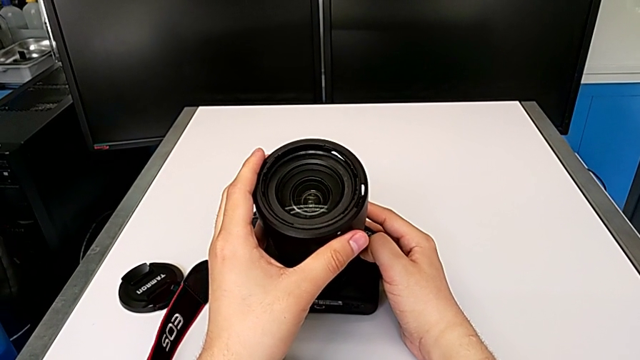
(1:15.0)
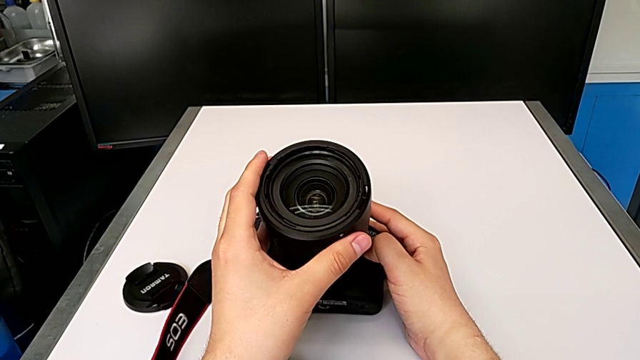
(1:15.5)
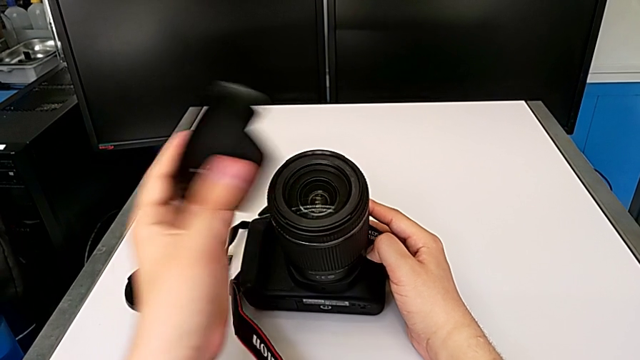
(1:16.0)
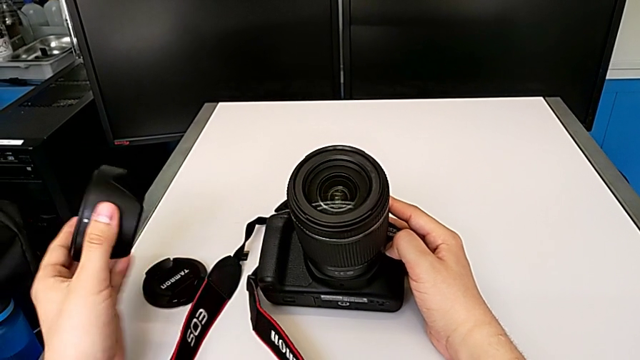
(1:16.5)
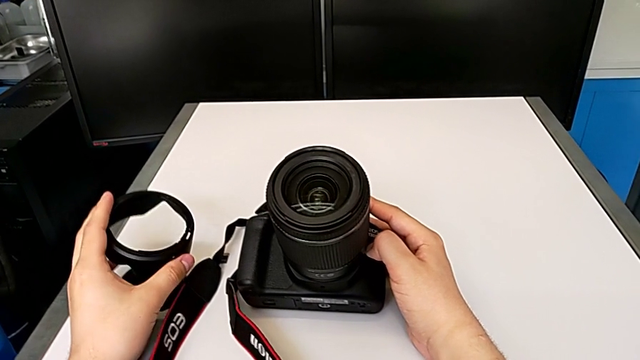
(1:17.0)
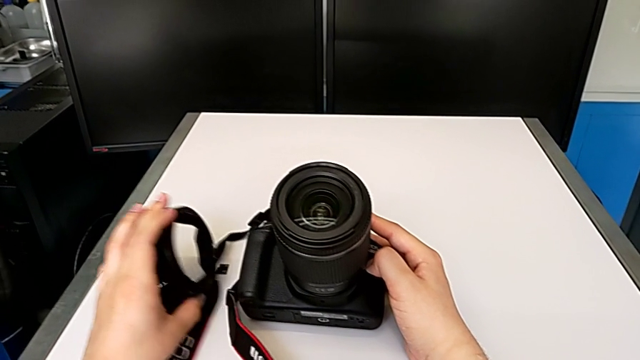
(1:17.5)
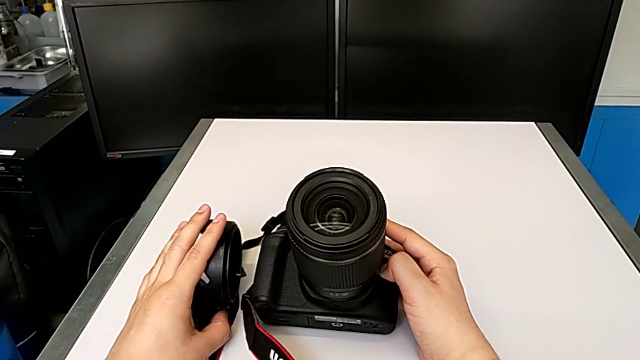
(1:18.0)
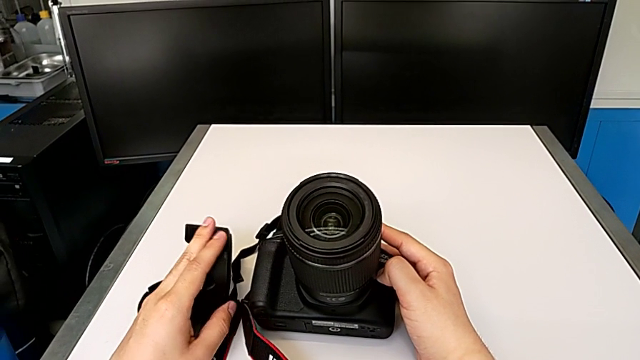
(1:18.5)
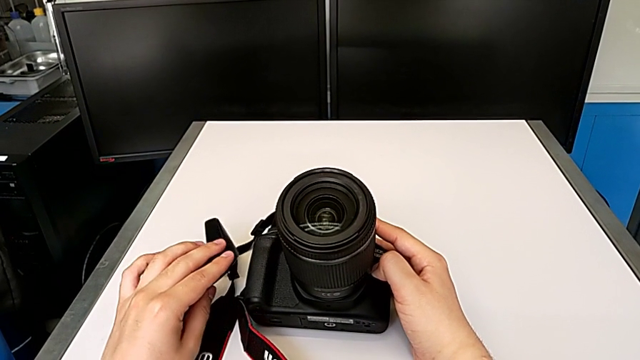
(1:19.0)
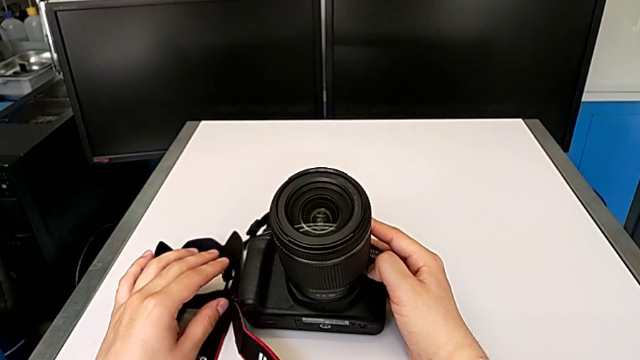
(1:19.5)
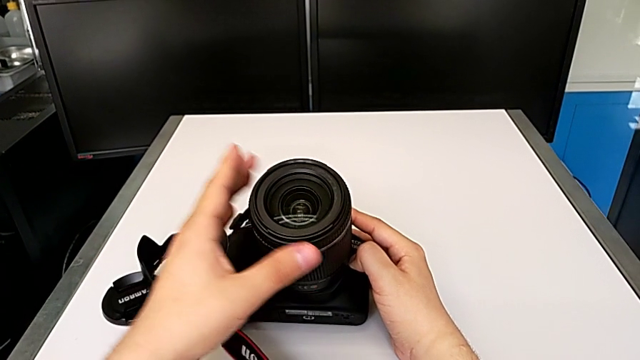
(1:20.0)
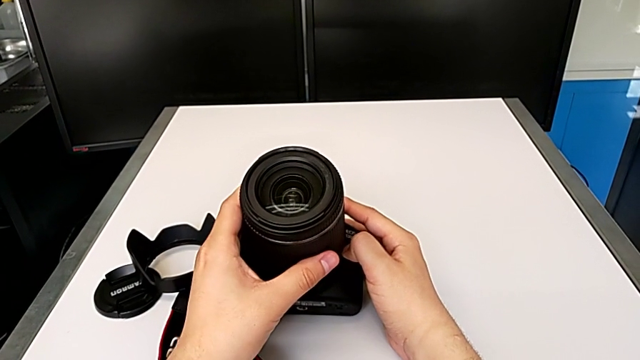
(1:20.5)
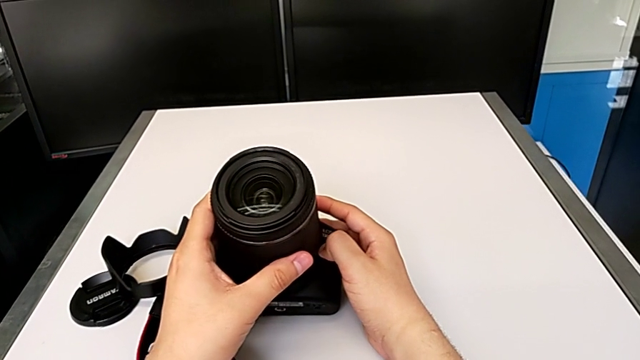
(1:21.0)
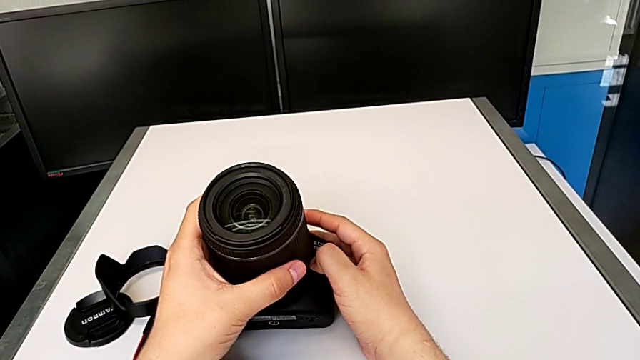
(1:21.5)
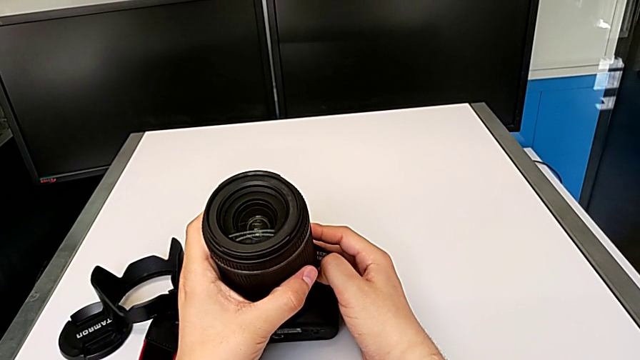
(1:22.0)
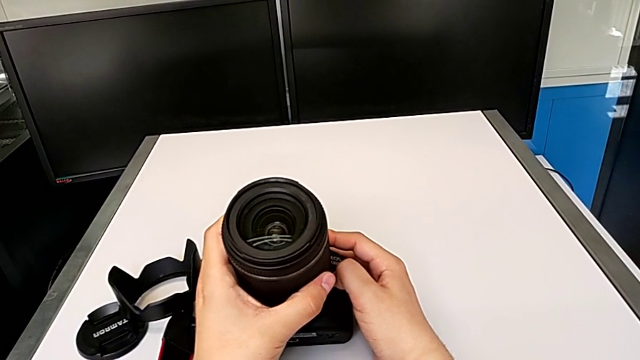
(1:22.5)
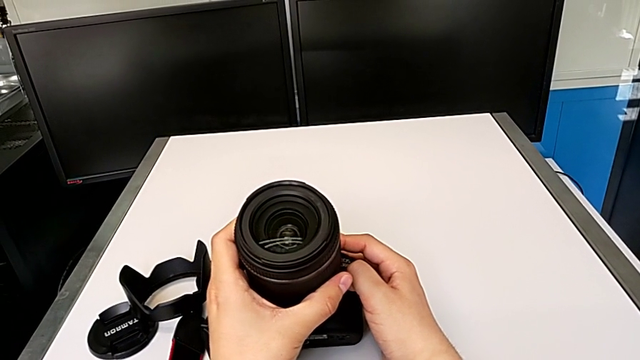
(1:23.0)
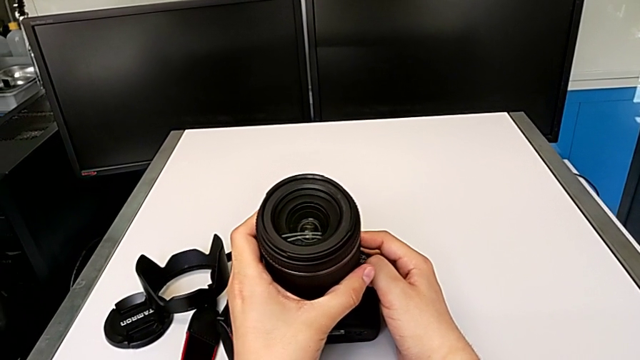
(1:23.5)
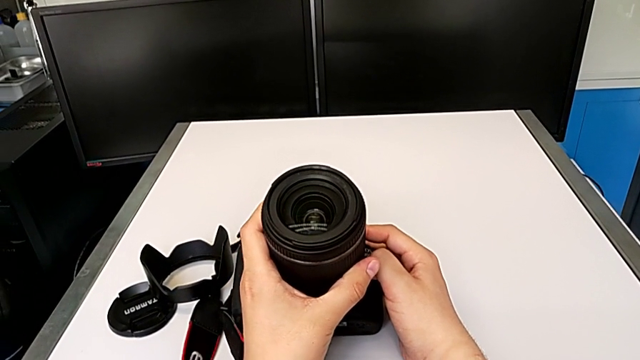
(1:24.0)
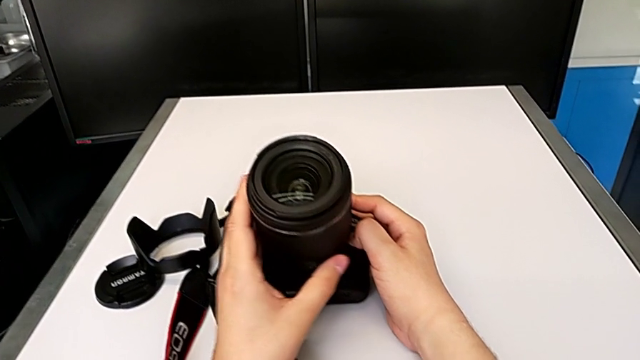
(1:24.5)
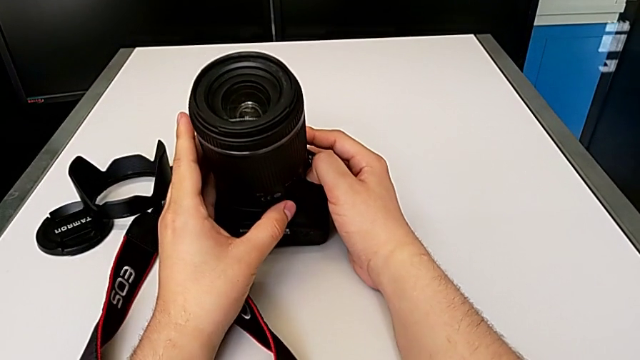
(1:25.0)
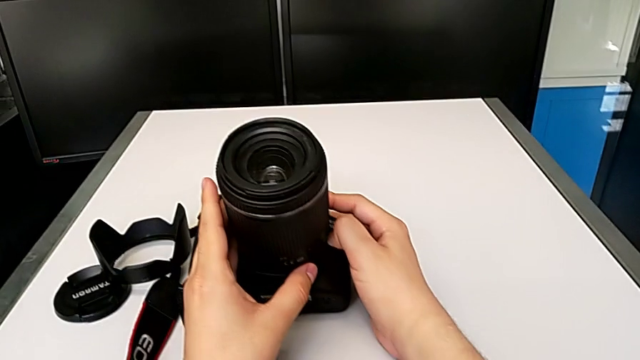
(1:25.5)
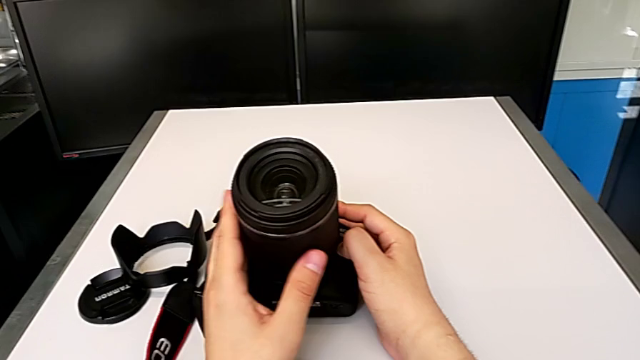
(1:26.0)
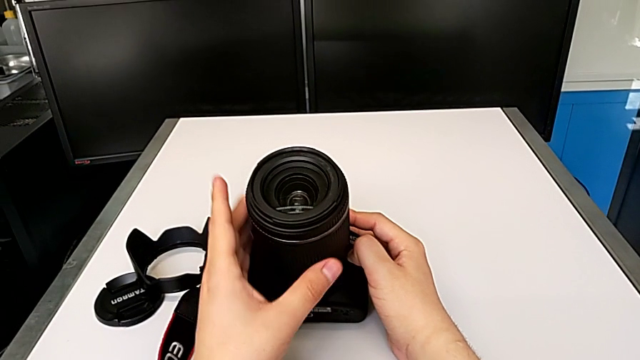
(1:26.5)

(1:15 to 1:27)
The camera wearer is detaching the lens of the DSLR camera. They withdraw the lens cover, place it, wrongly grab the top lens and grab the bottom lens.

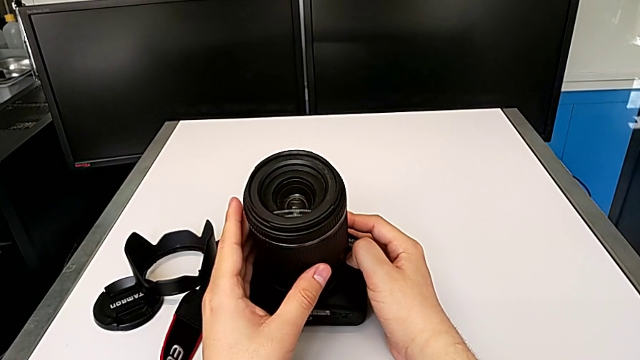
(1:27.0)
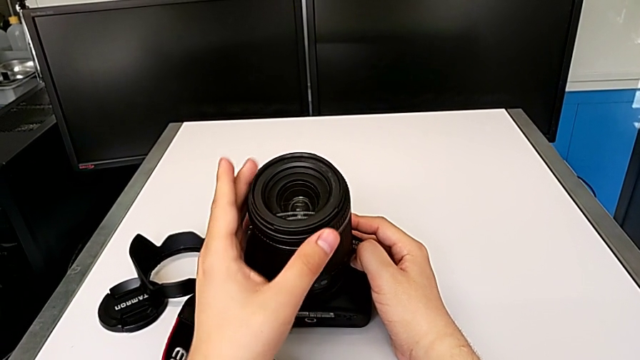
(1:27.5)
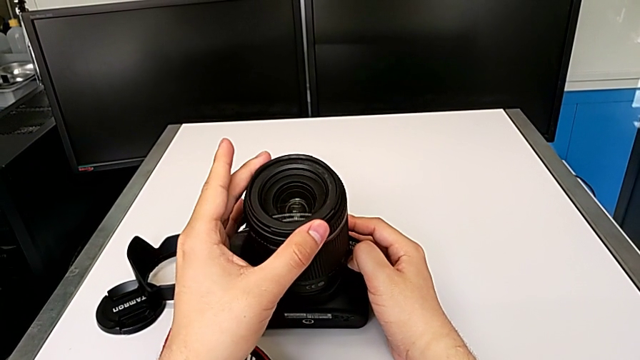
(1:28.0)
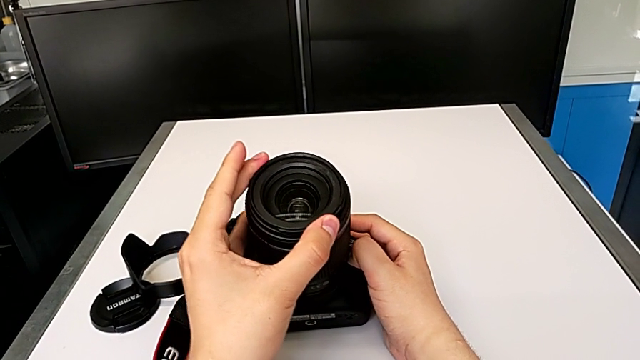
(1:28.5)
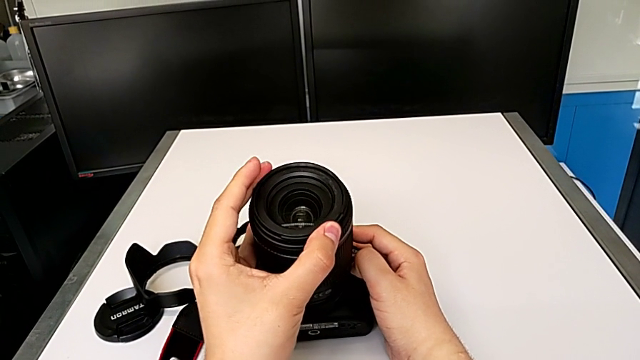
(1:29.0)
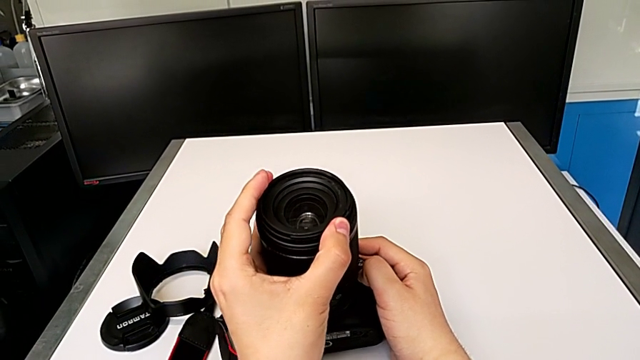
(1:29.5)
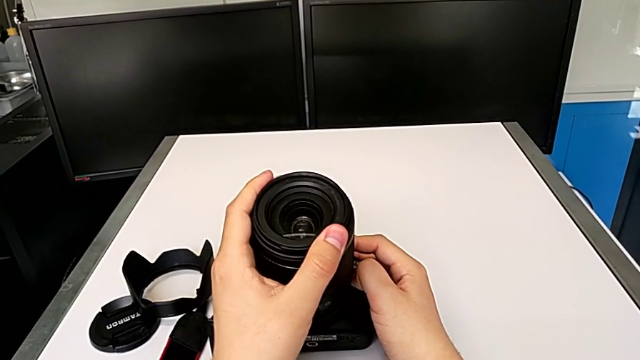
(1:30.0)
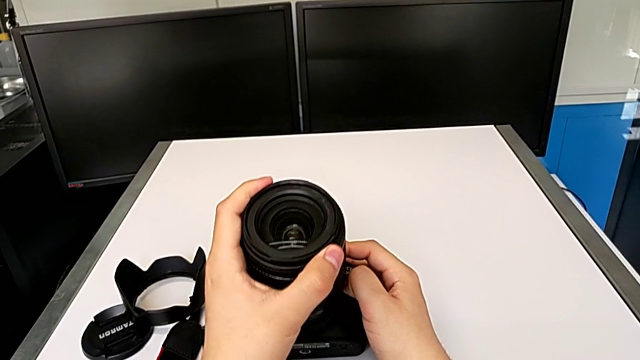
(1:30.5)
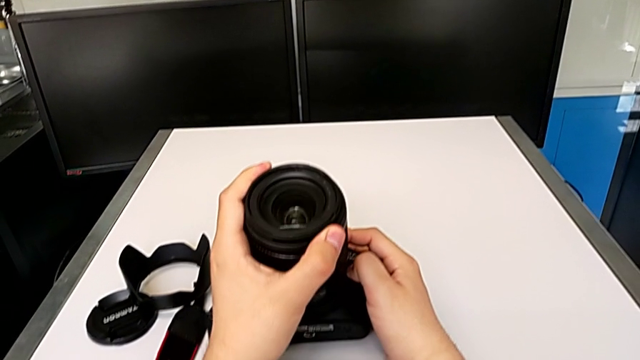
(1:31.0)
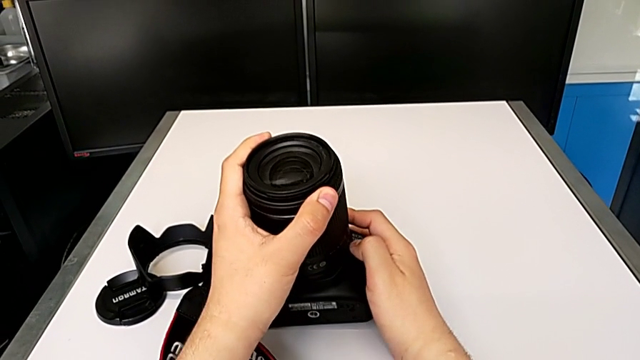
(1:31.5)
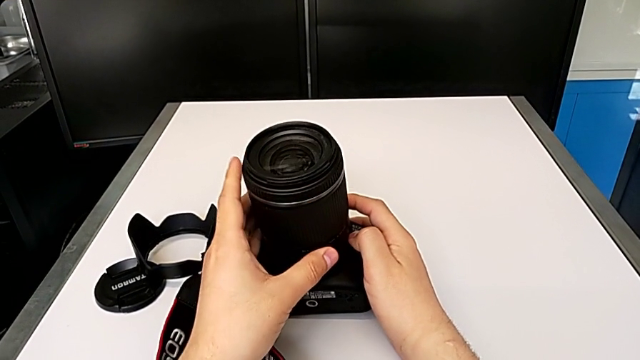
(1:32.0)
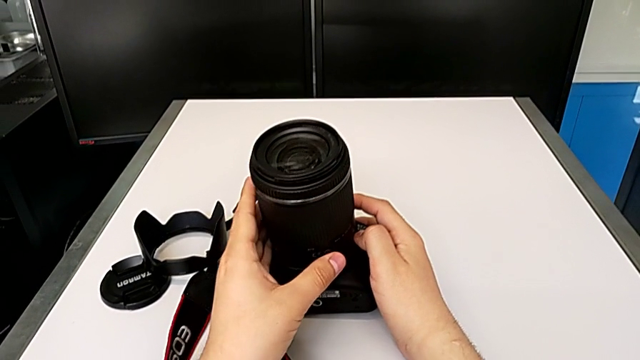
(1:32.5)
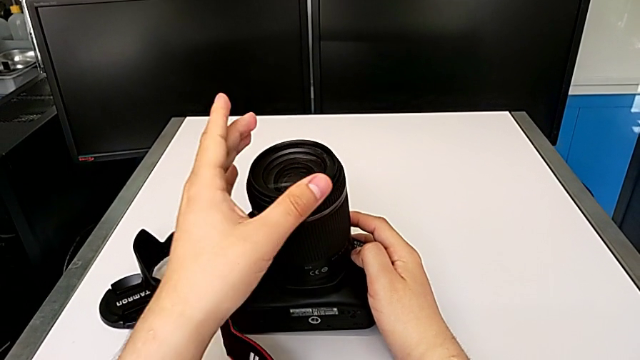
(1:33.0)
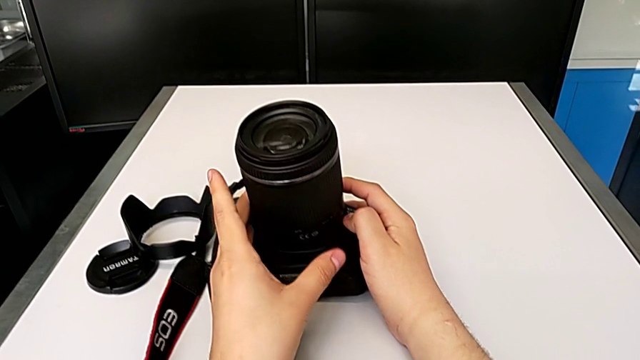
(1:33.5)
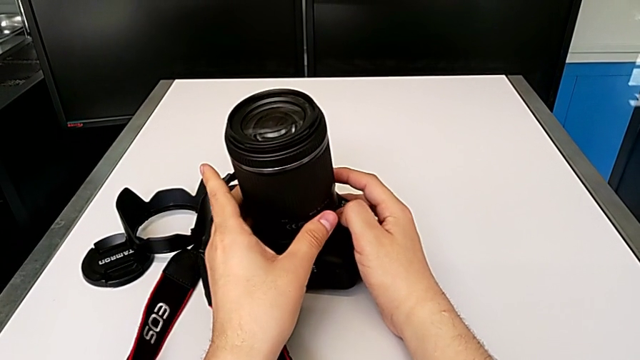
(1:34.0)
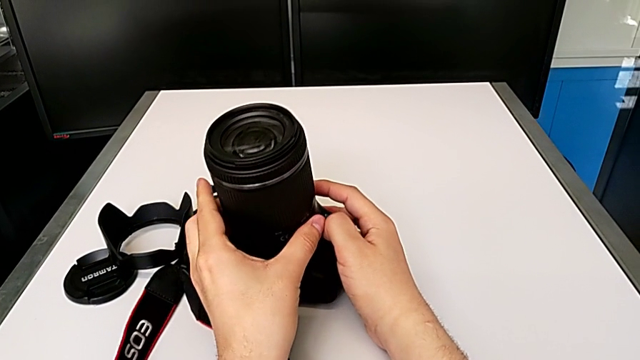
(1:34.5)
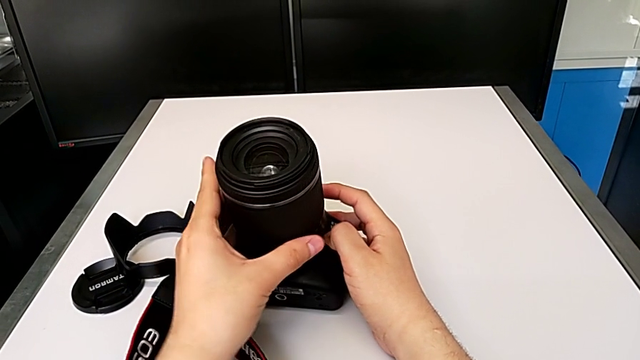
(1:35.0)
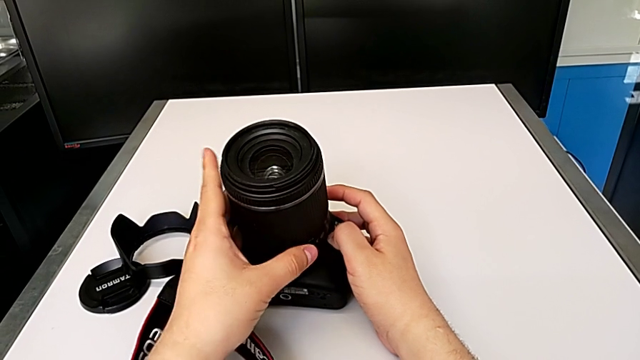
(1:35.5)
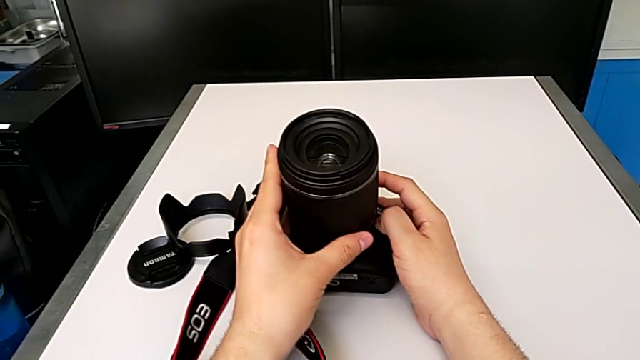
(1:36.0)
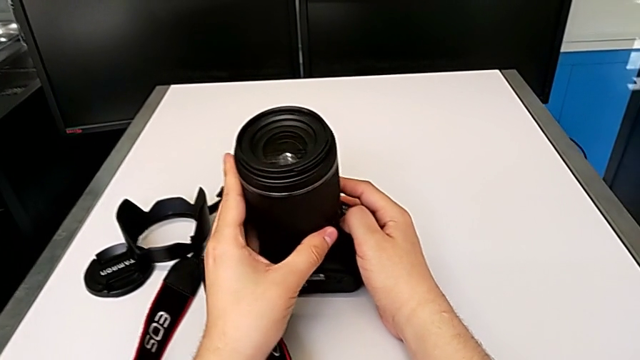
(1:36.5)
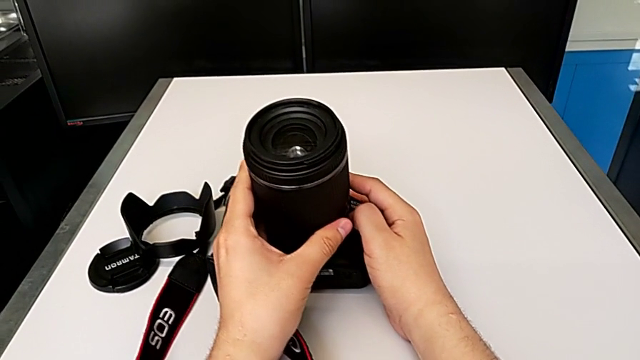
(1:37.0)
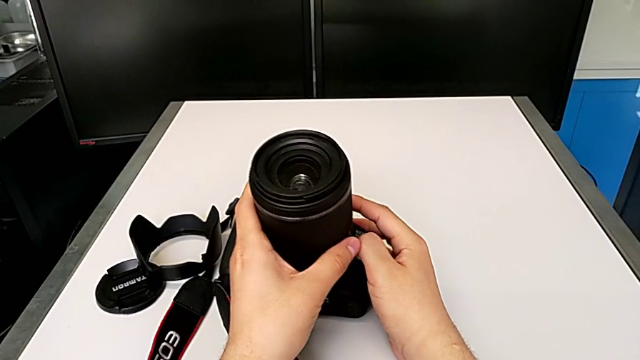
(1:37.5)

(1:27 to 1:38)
The camera wearer is detaching the lens of the DSLR camera. They wrongly grab the top lens, inspect the lens, grab the bottom lens and rotate the lens.
